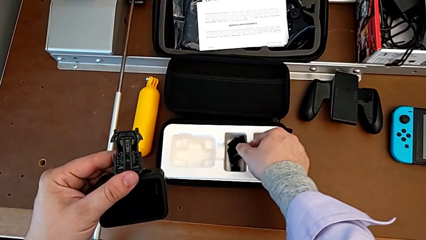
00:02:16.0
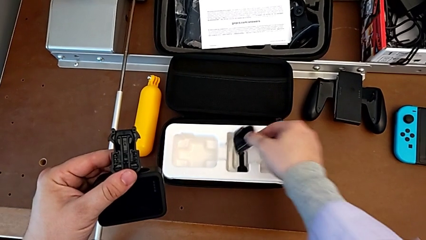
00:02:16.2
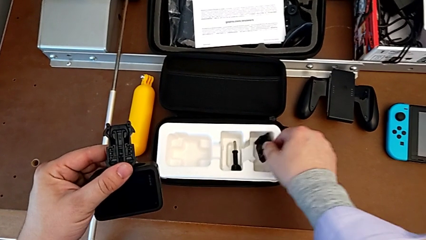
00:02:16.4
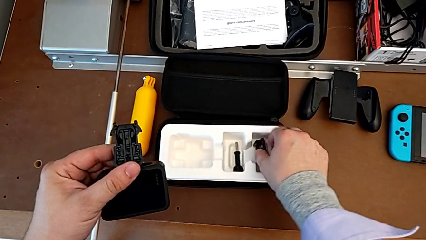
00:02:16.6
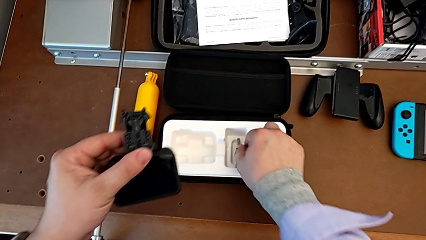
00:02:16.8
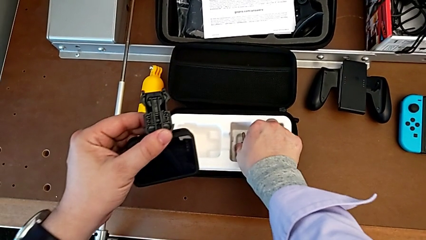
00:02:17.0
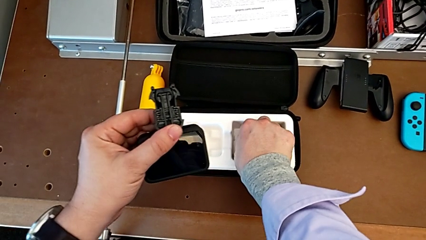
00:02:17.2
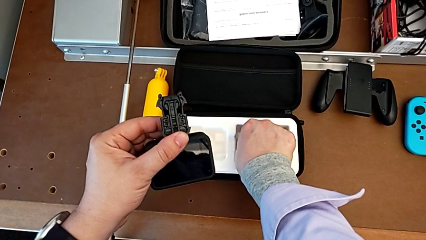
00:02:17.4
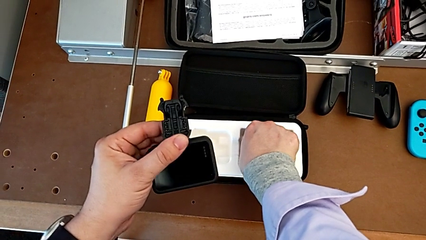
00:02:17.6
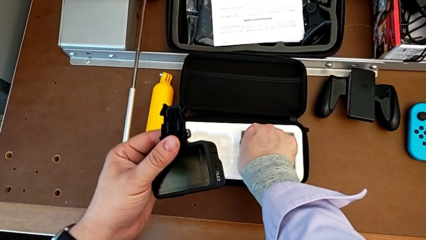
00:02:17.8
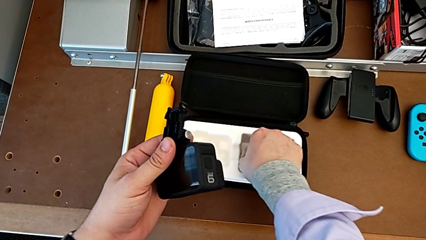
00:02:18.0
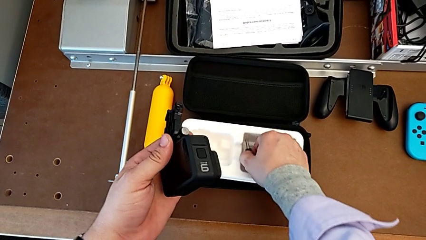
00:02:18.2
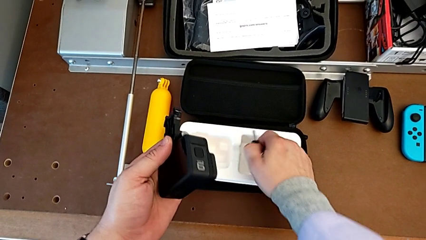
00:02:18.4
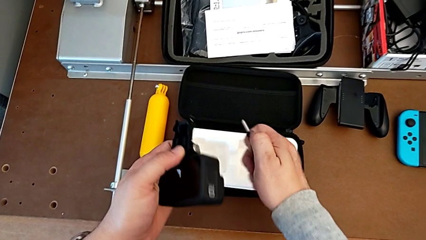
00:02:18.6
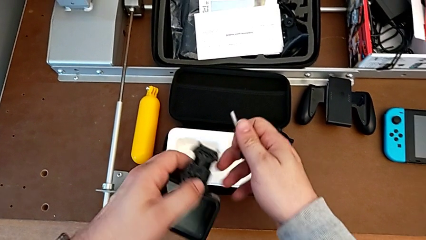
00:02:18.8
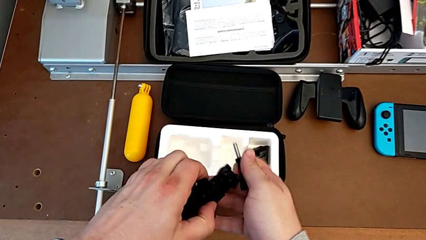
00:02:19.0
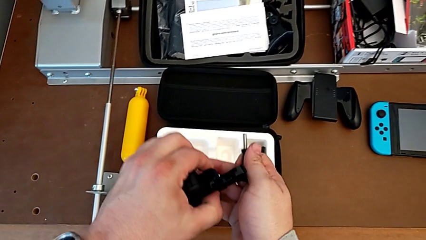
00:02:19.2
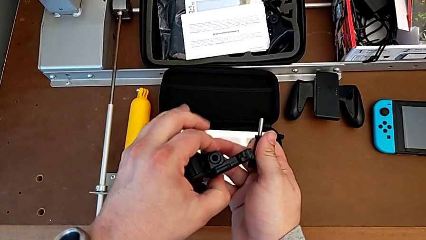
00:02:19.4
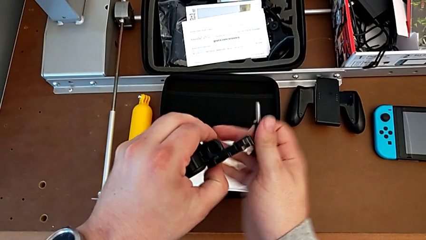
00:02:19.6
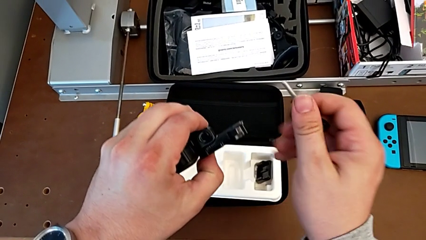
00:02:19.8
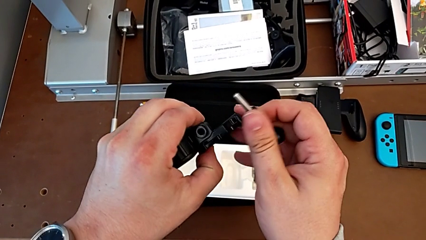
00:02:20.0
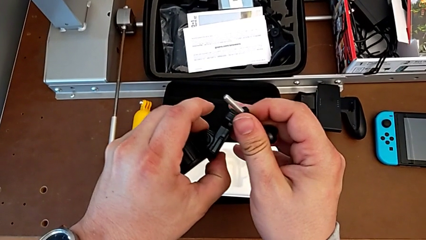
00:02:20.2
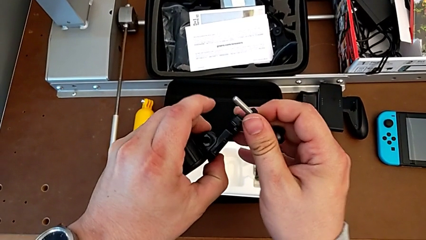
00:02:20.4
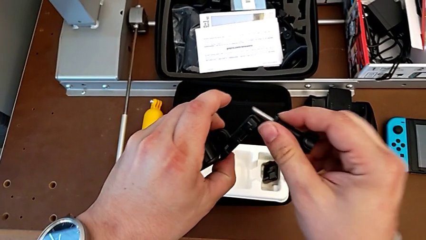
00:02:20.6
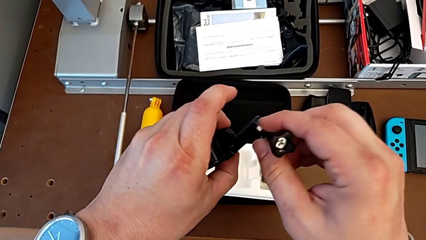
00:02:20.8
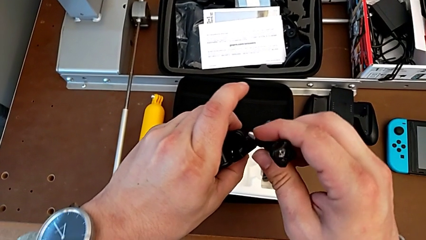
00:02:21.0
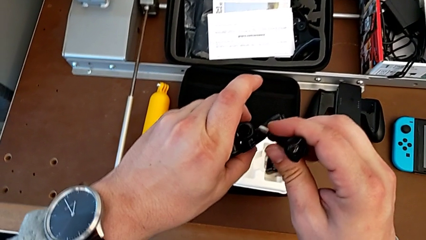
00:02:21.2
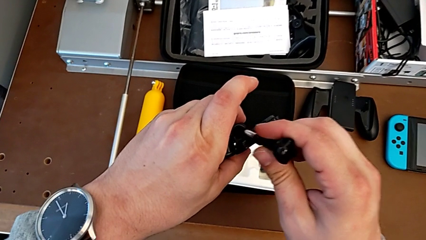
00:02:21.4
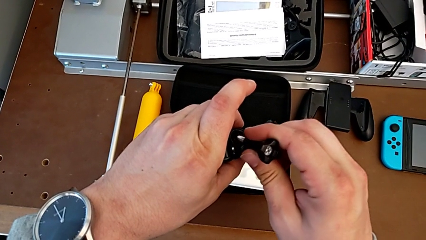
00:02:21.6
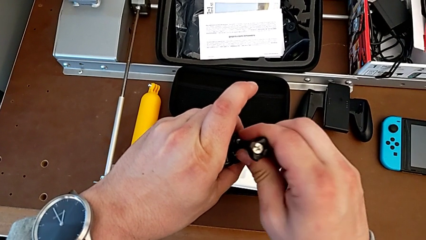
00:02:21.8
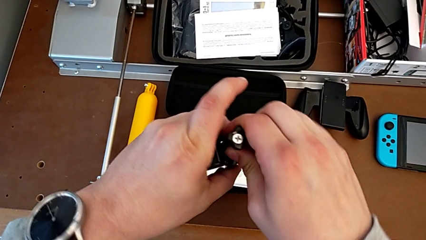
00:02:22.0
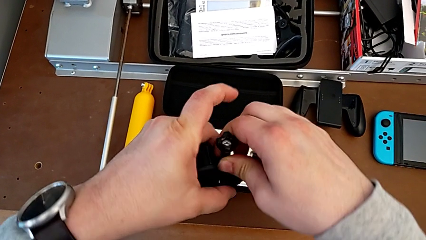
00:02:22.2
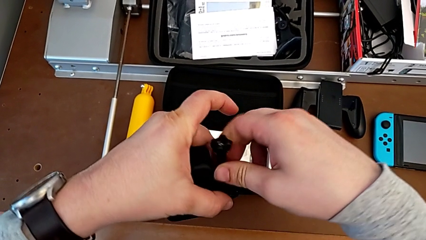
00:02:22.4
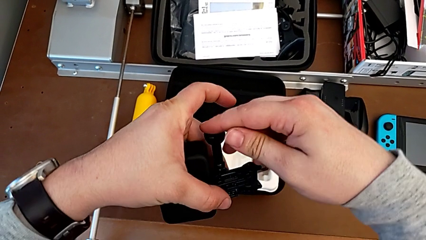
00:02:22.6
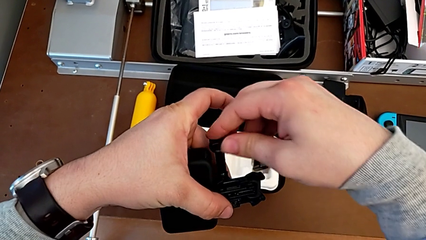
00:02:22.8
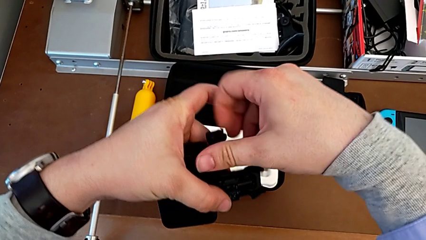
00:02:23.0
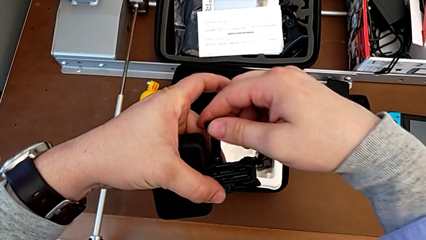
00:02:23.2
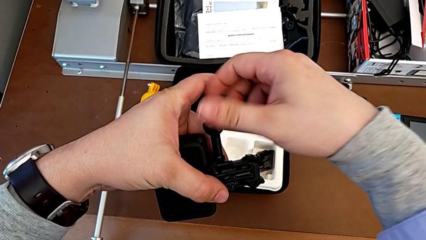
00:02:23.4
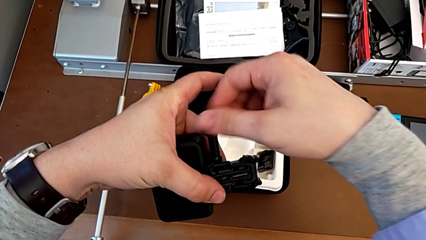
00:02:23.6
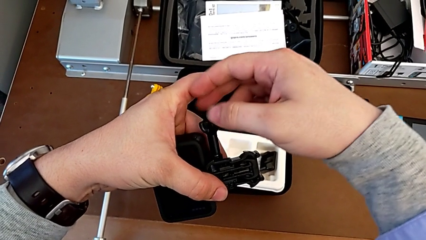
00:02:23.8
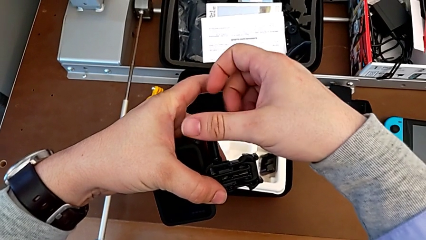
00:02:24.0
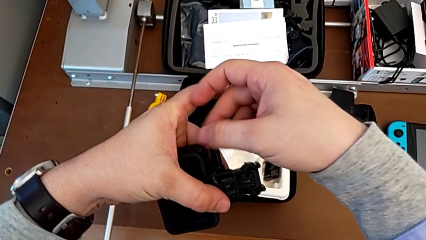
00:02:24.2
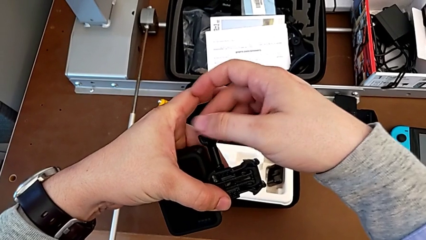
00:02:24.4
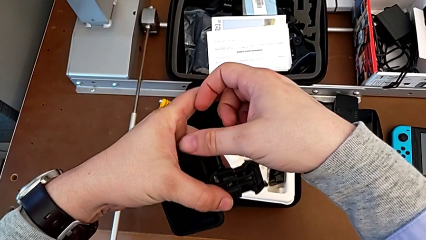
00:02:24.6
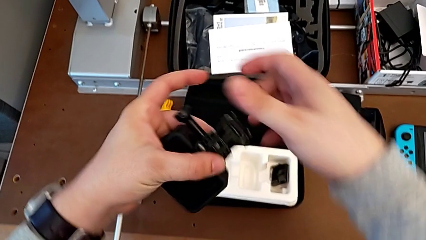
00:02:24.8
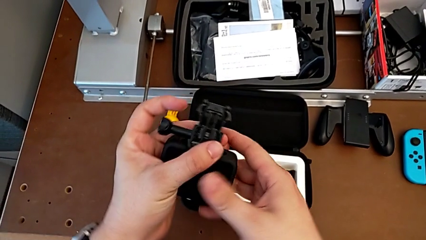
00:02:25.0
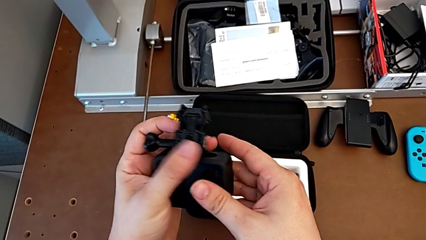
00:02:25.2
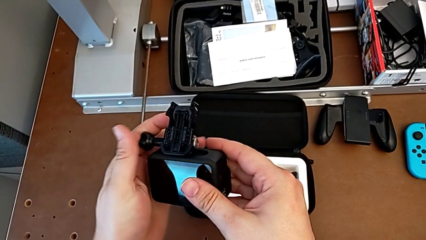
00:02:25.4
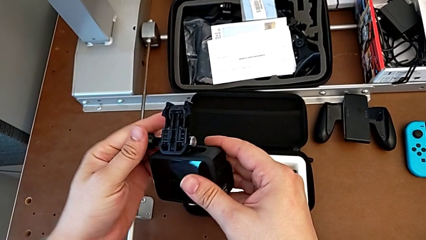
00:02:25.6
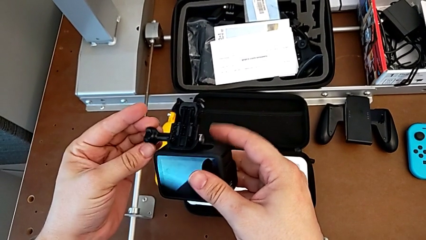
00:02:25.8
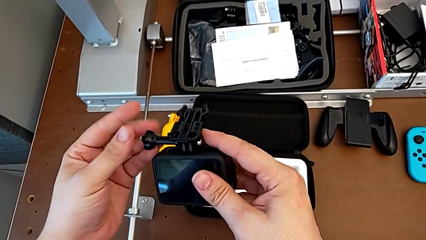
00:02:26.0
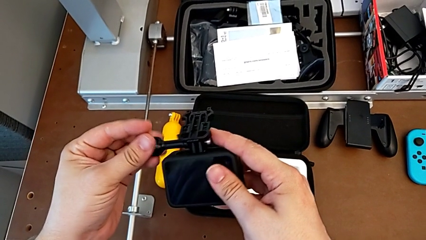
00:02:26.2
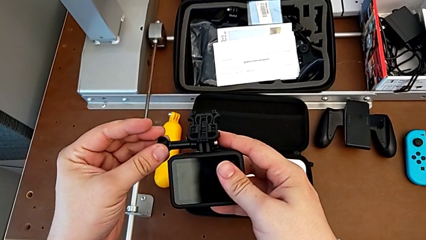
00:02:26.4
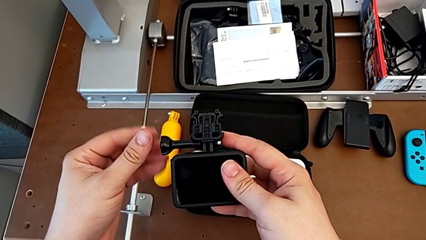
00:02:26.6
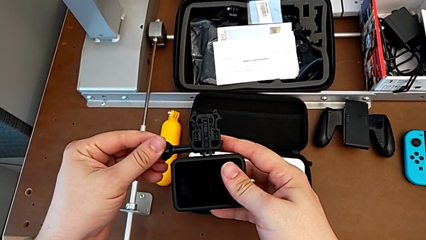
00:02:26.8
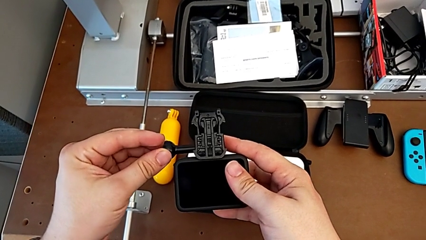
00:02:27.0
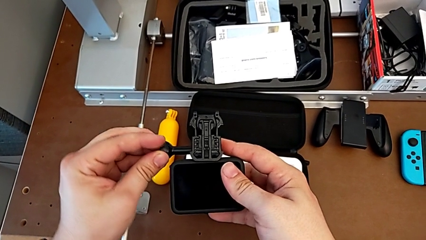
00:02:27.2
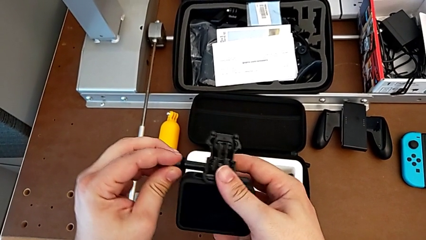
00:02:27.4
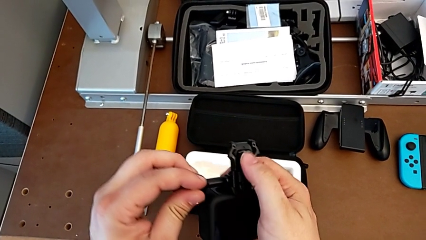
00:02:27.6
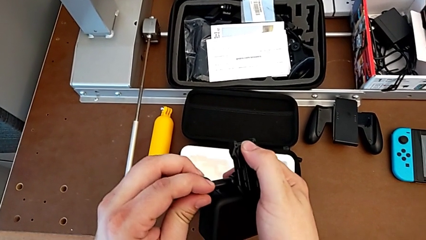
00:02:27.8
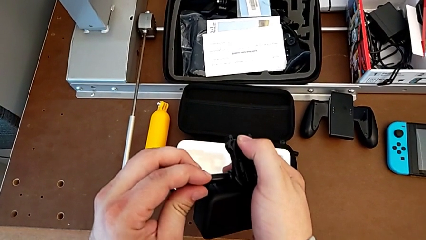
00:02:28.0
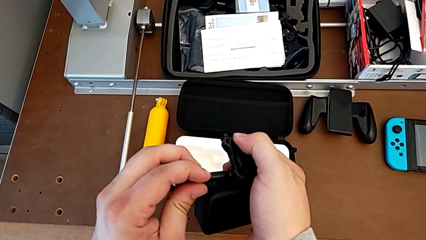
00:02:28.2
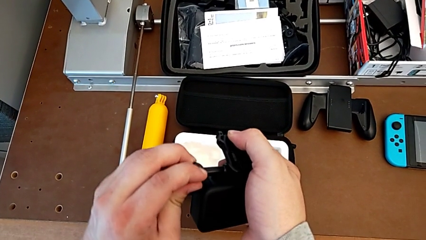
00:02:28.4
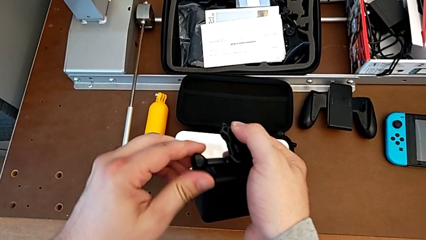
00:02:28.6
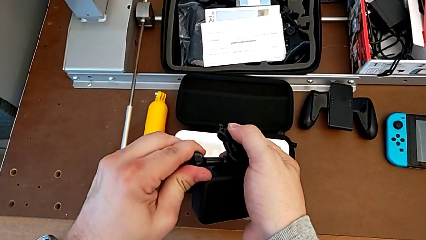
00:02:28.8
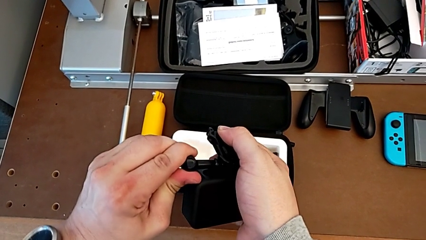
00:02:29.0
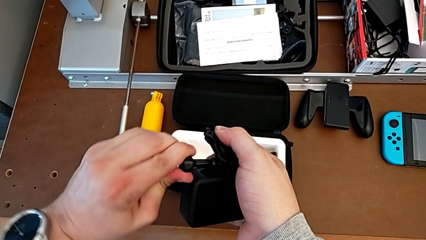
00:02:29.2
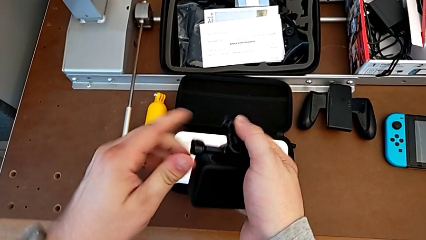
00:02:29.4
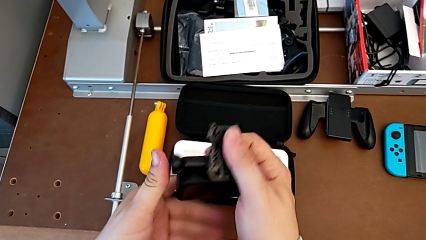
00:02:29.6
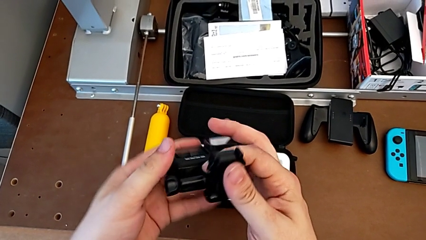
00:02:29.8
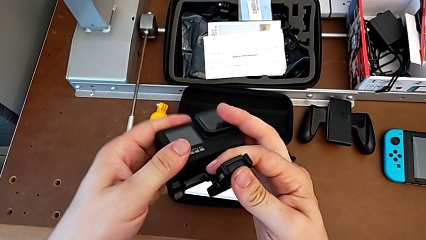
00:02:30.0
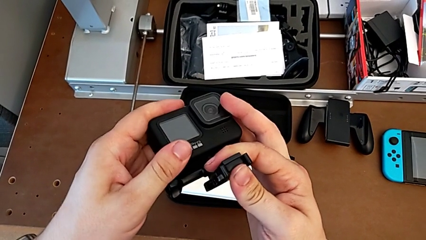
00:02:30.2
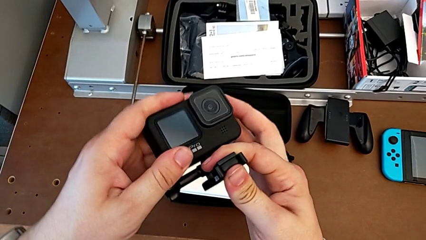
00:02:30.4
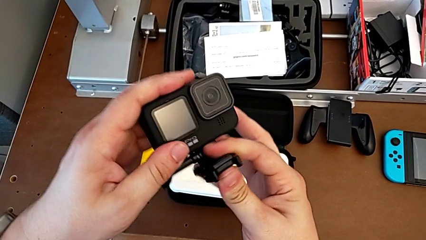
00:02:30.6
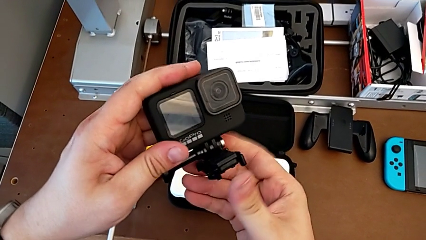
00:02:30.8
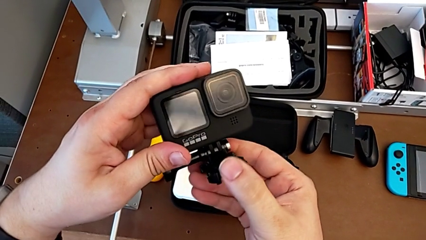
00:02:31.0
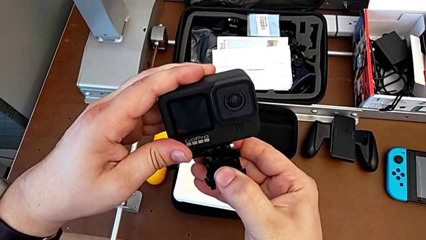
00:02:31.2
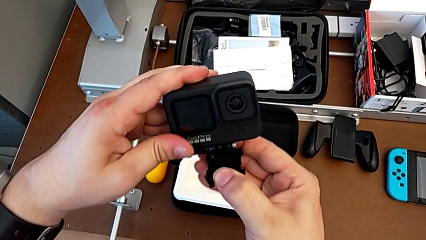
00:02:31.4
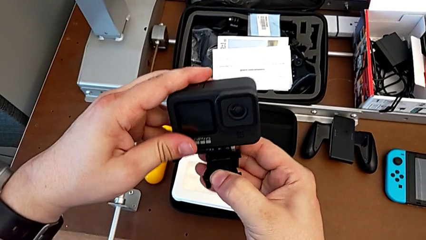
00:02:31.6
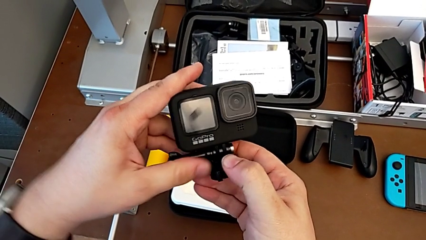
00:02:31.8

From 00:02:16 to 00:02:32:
The camera wearer is mounting the peg of the GoPro. They grab the screw, align the mounting peg, screw the screw and rotate the GoPro.
